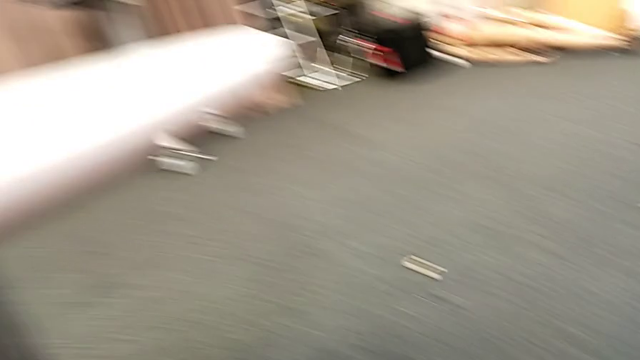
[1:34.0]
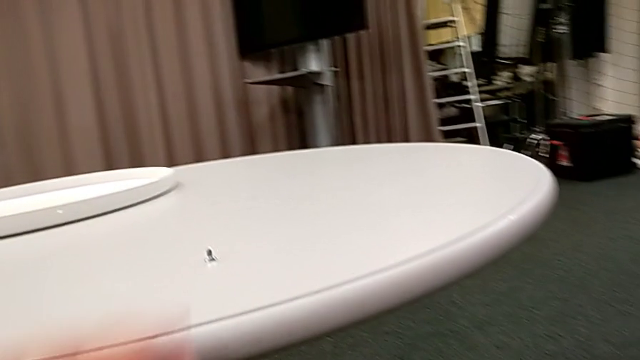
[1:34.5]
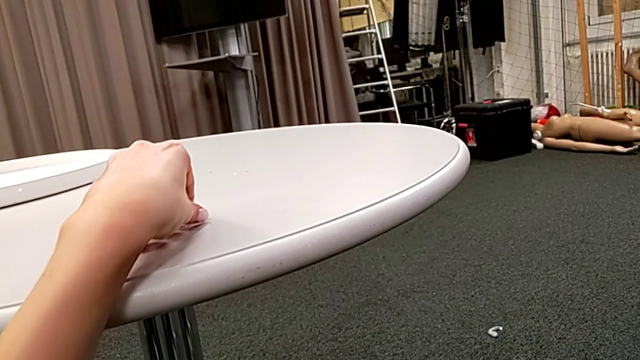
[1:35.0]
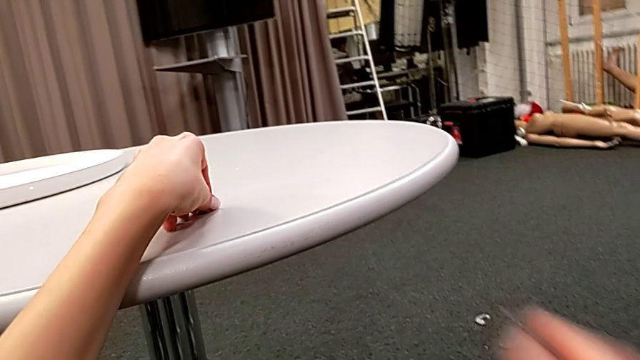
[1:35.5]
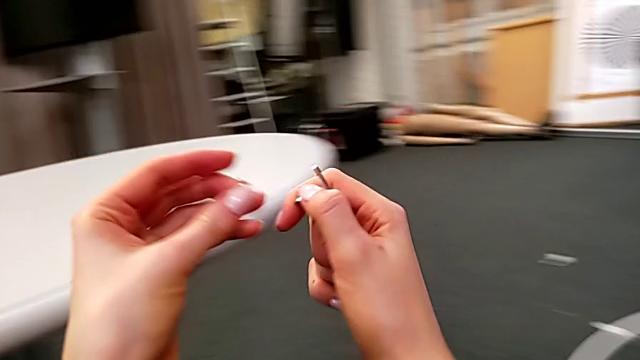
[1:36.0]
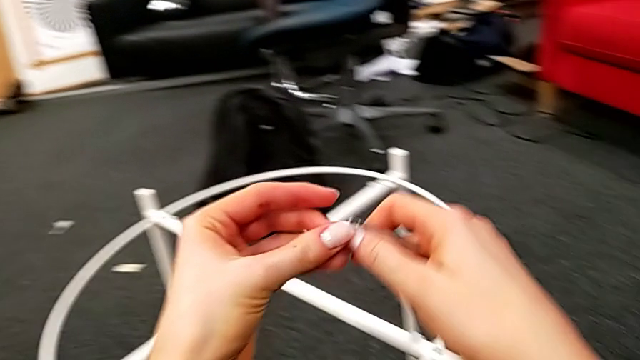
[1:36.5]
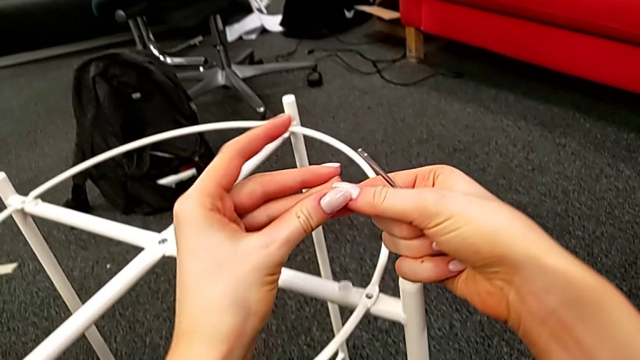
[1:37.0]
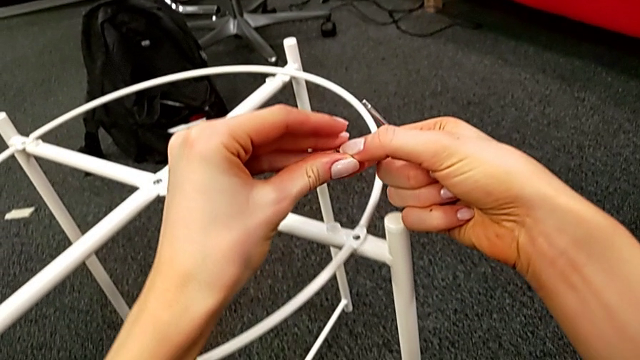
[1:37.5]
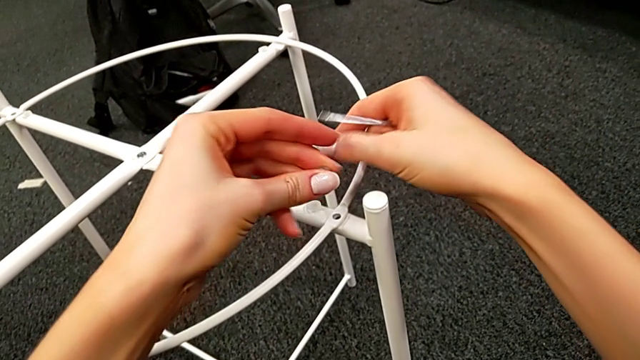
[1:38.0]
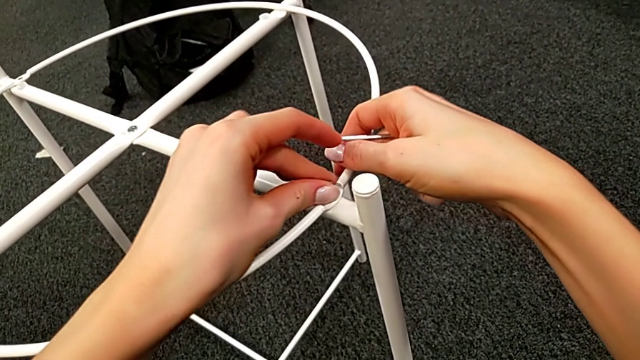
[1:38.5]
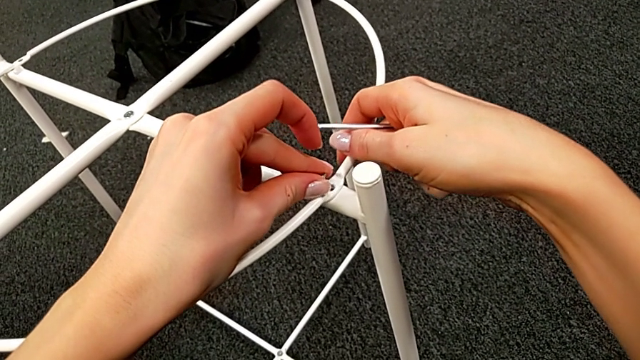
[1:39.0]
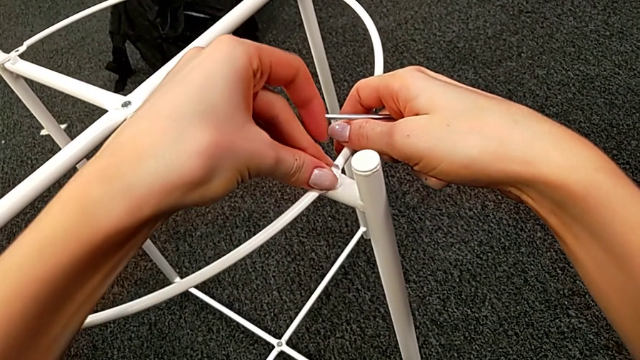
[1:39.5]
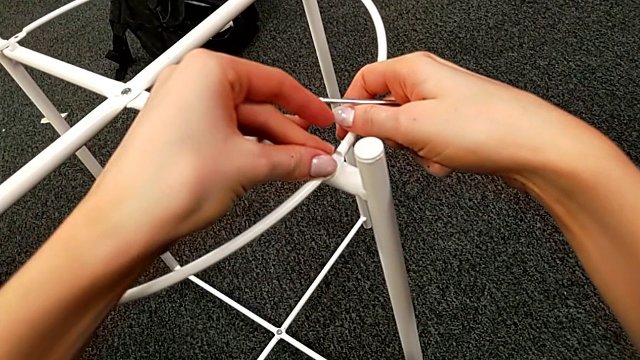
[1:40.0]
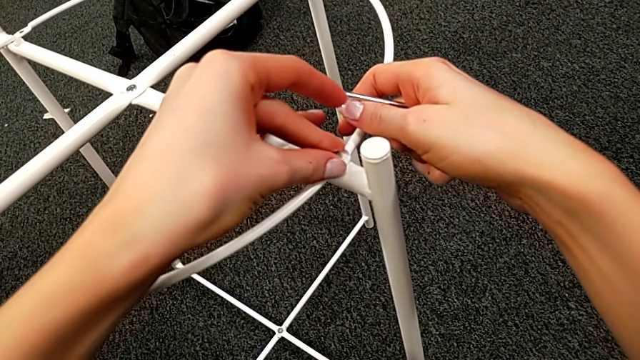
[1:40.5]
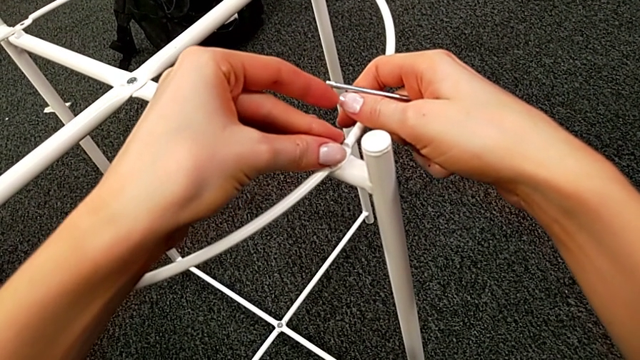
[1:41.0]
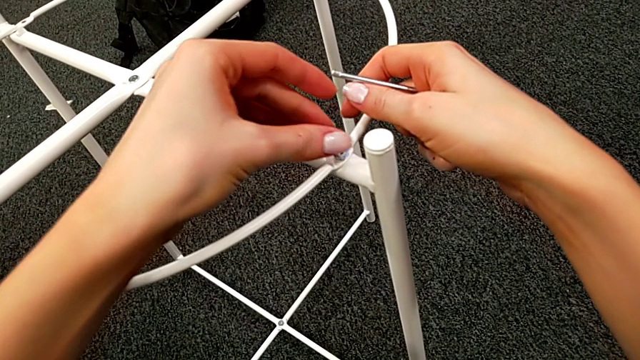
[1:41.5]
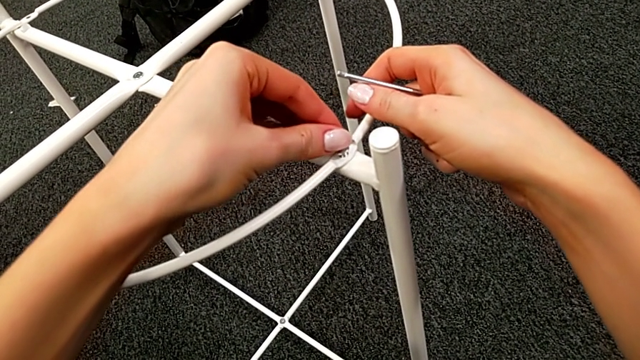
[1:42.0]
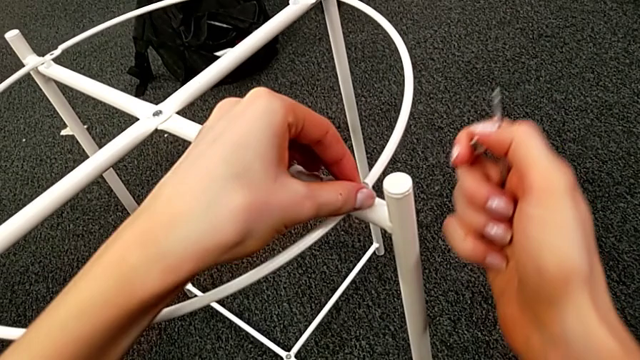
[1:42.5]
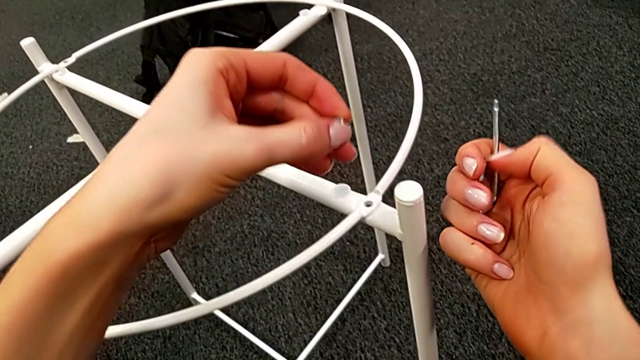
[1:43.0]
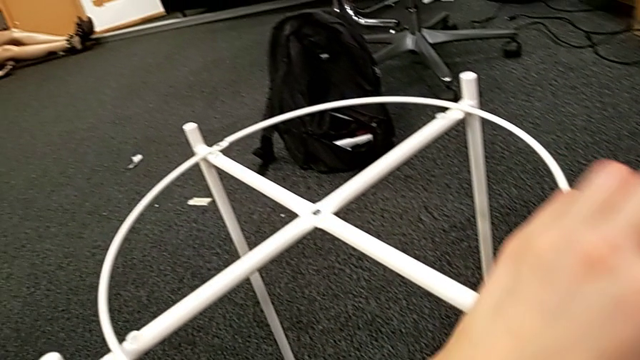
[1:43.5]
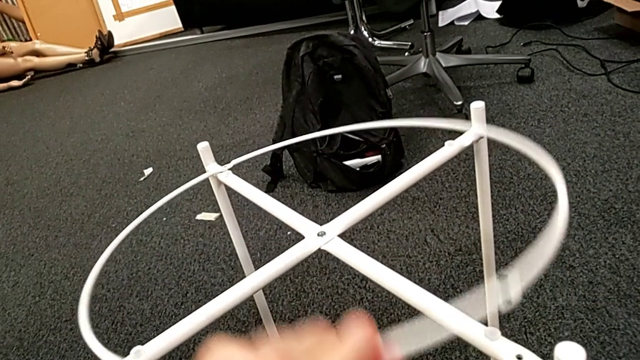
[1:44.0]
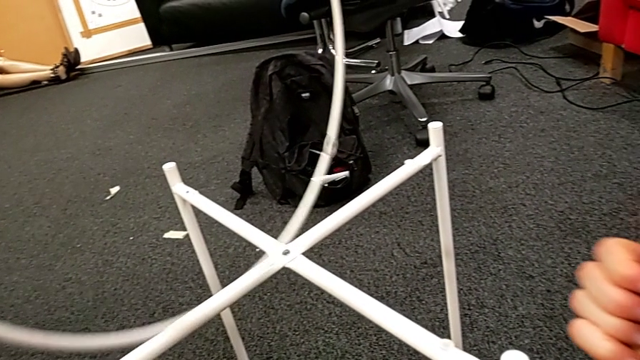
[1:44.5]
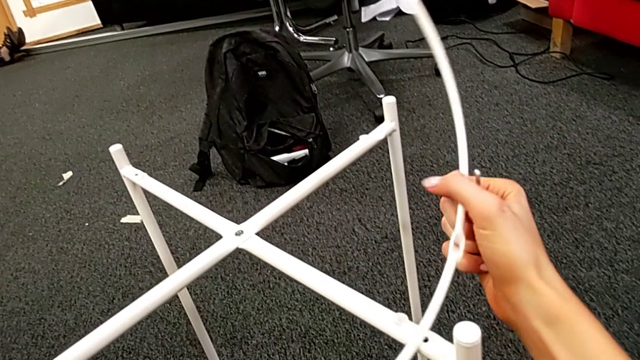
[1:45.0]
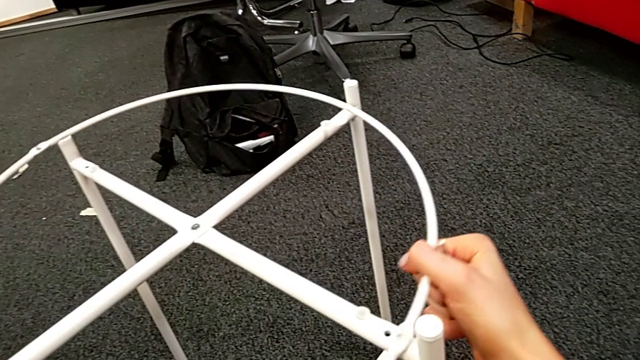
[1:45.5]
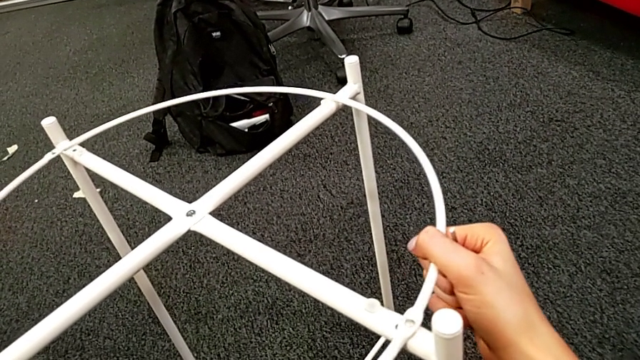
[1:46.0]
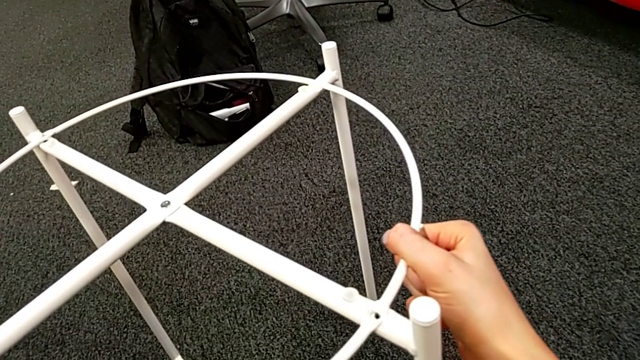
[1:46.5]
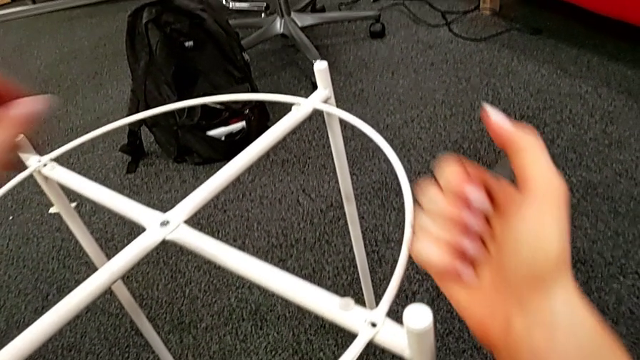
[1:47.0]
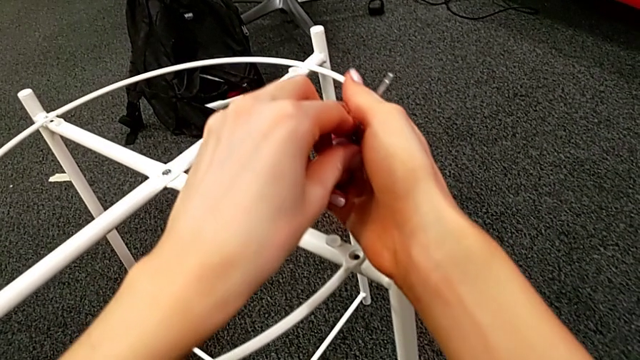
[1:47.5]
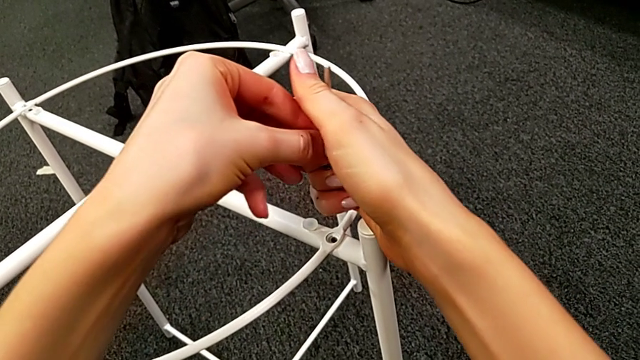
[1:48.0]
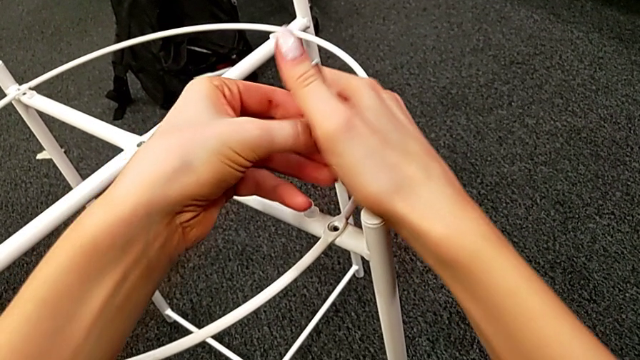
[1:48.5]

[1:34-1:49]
The camera wearer is screwing the hex socket heads into the circle. They grab the hex socket head twice, align the circle, insert the first hex socket head, withdraw it, grab the hex socket head, rotate the circle, align it and grab the hex socket head.

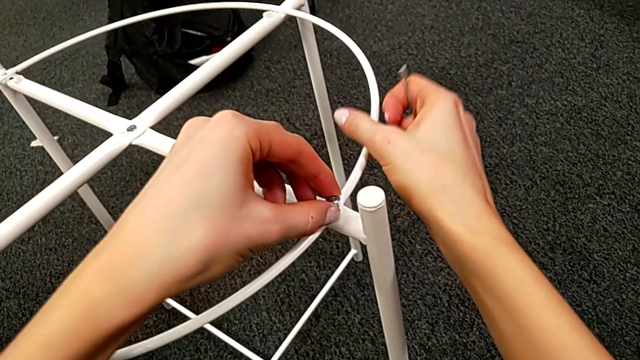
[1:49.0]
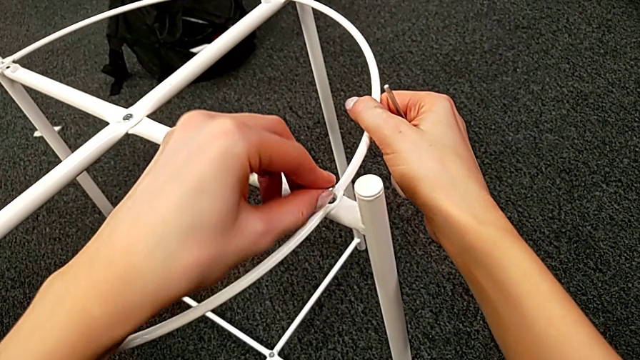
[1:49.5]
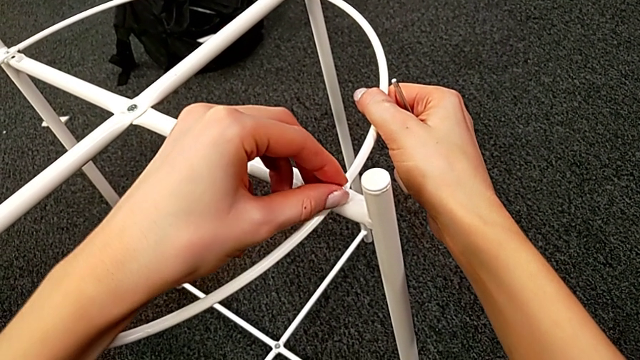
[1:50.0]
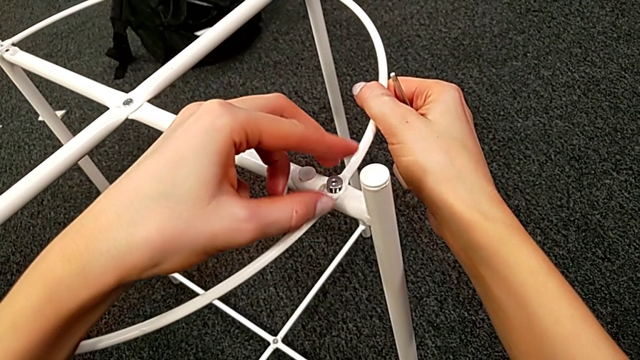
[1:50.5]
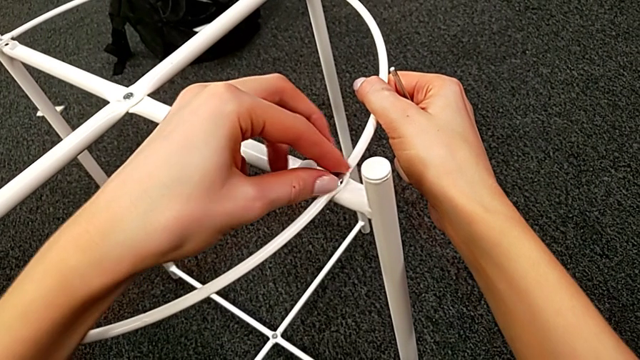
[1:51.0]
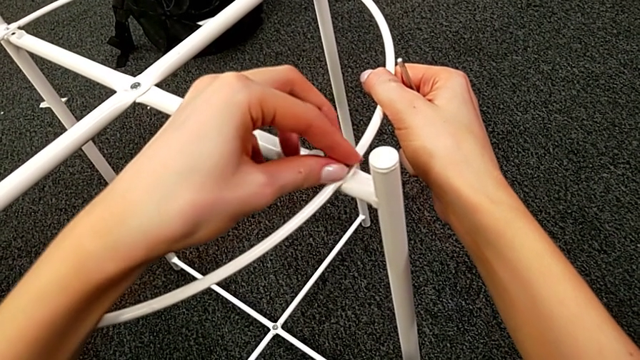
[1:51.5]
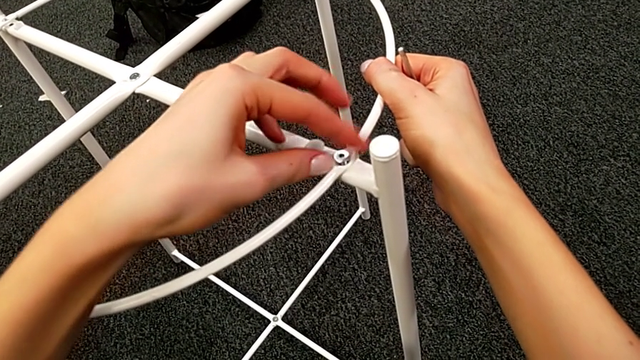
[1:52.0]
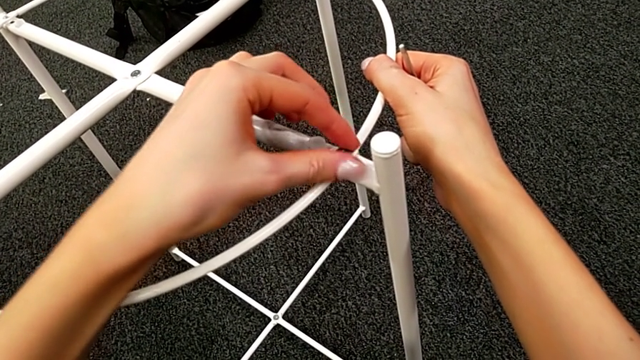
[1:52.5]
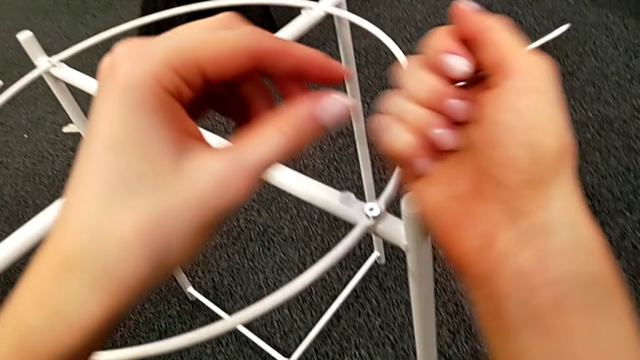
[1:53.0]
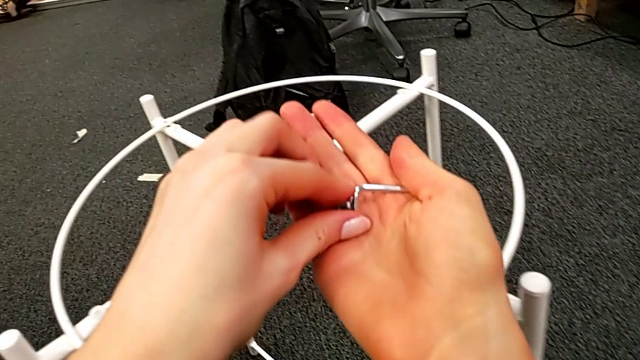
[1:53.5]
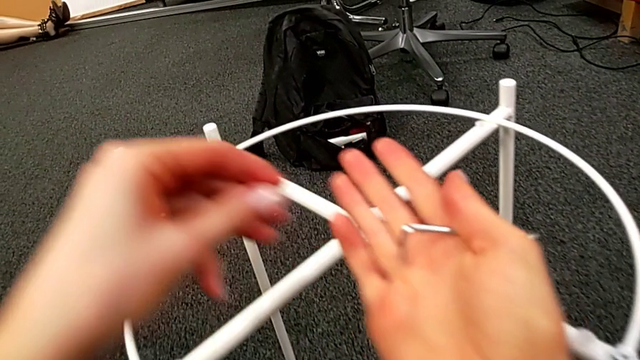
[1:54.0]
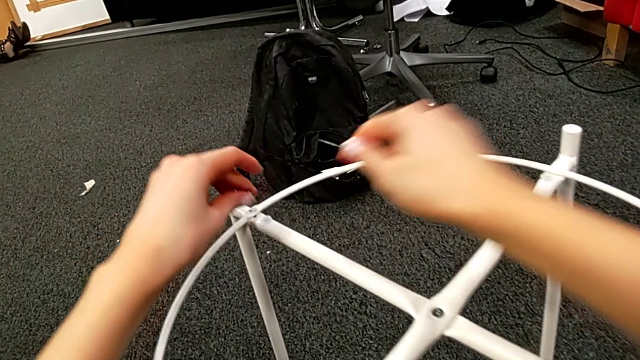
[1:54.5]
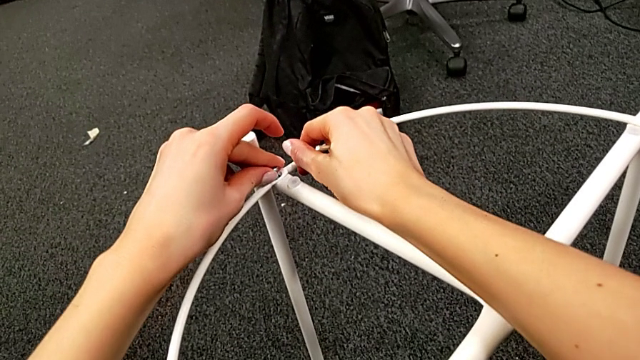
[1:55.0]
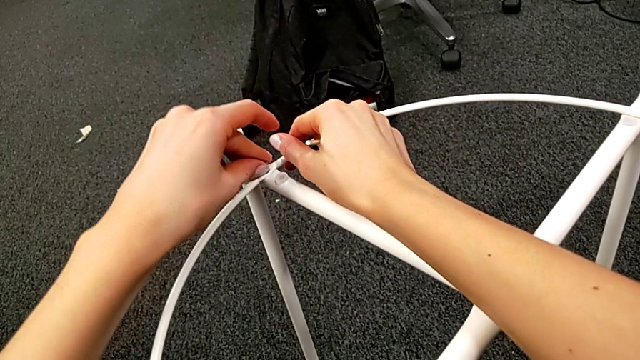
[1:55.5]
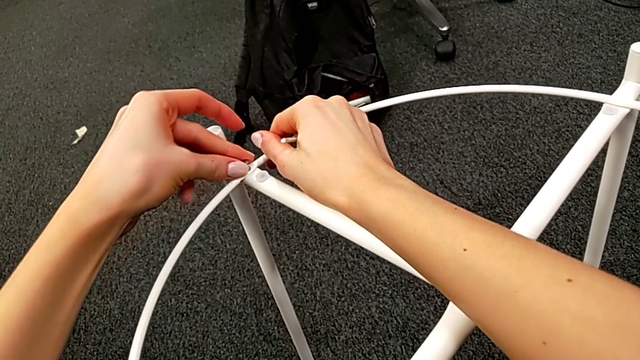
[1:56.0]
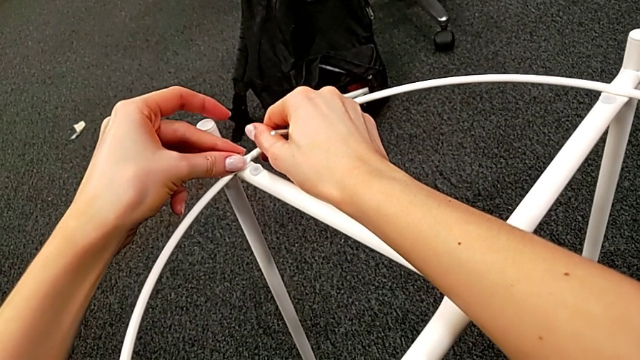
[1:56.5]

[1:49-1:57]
The camera wearer is screwing the hex socket heads into the circle. They insert the first hex socket head, screw it, grab the hex socket head and insert it.
